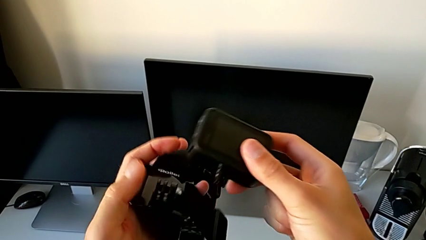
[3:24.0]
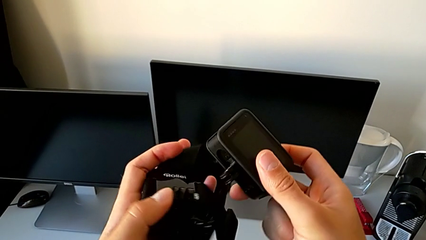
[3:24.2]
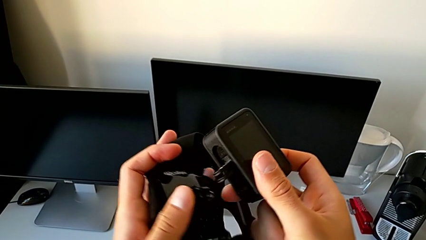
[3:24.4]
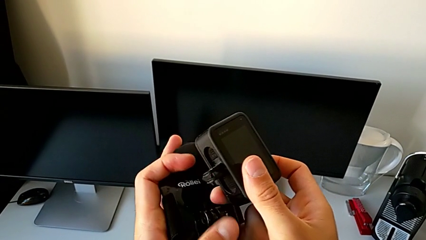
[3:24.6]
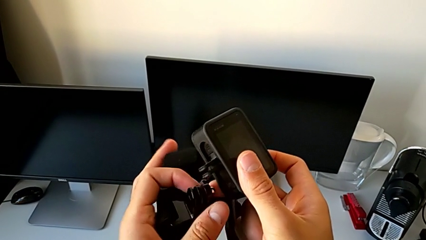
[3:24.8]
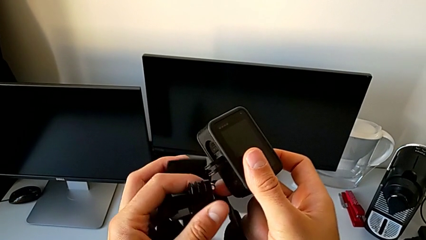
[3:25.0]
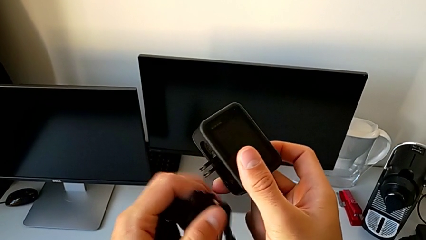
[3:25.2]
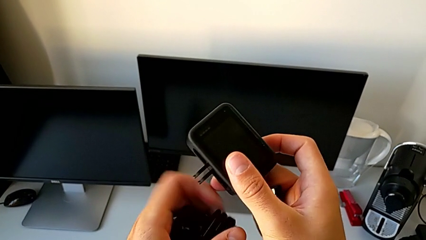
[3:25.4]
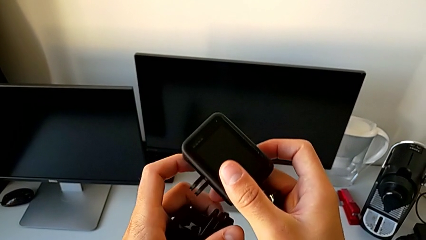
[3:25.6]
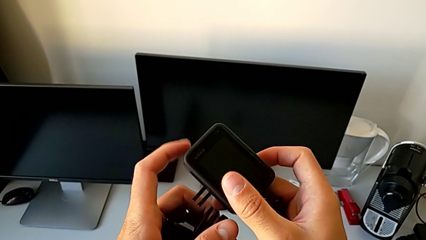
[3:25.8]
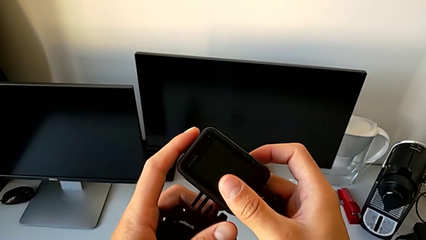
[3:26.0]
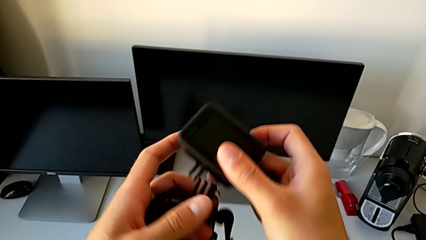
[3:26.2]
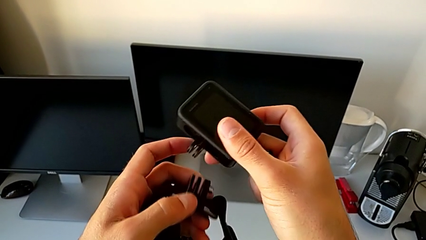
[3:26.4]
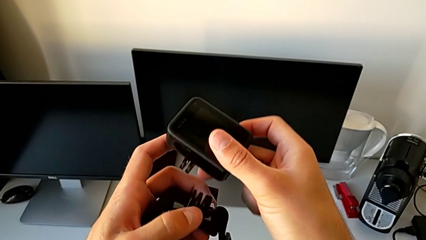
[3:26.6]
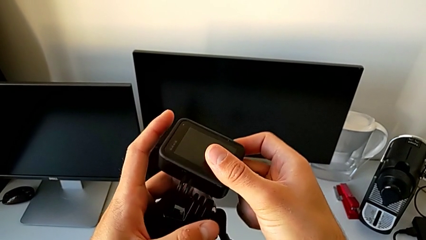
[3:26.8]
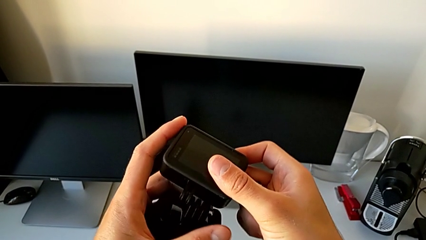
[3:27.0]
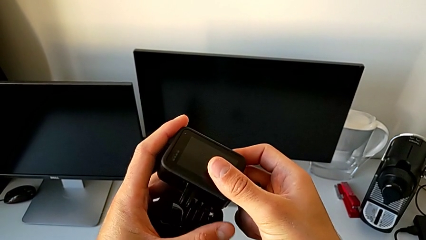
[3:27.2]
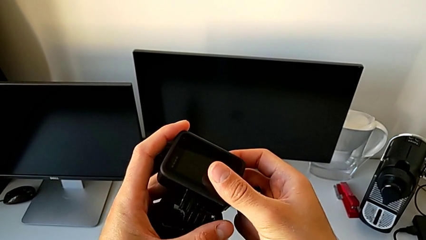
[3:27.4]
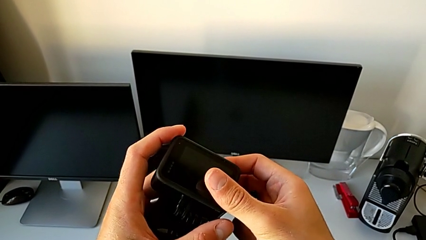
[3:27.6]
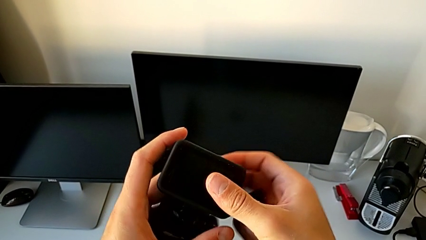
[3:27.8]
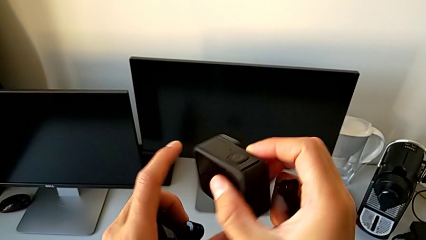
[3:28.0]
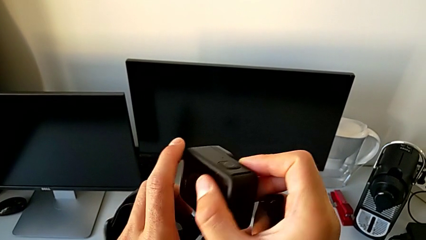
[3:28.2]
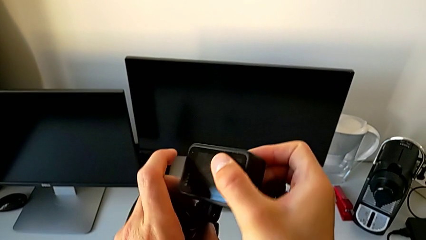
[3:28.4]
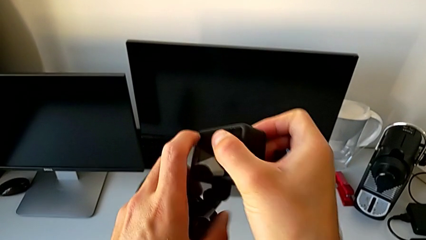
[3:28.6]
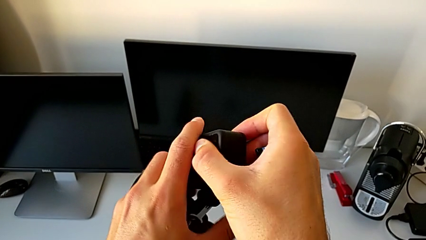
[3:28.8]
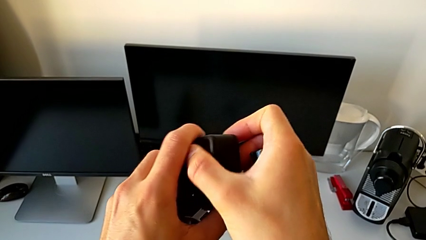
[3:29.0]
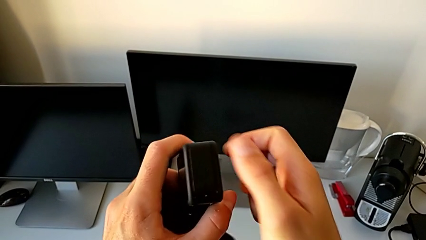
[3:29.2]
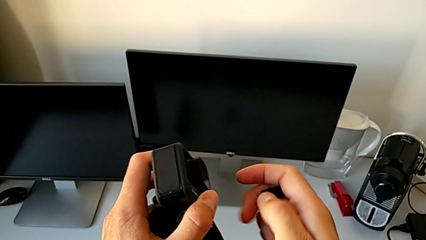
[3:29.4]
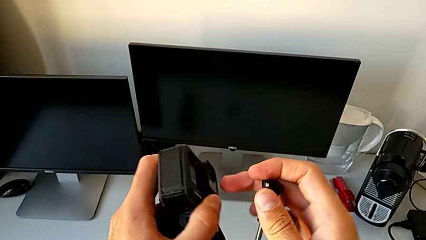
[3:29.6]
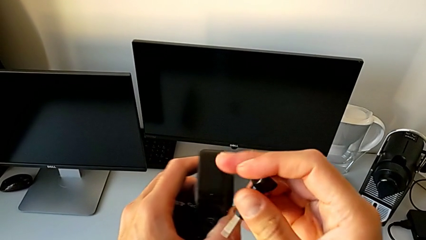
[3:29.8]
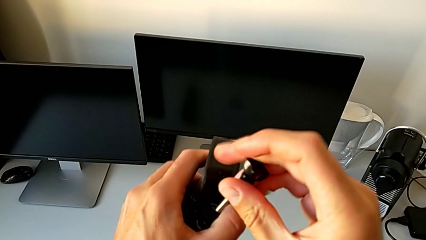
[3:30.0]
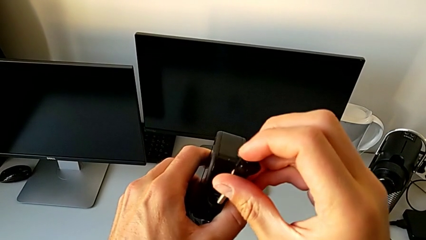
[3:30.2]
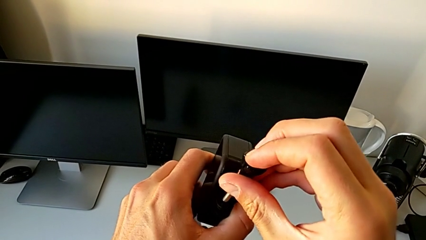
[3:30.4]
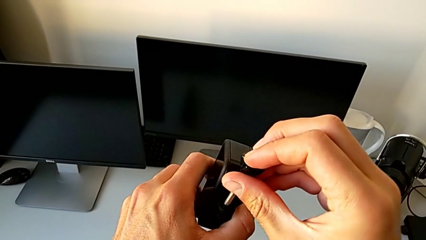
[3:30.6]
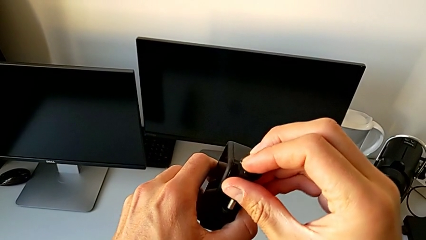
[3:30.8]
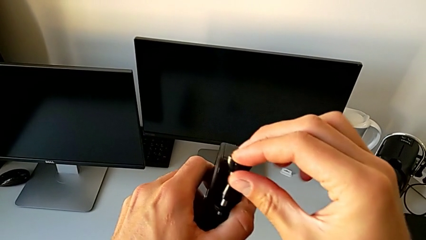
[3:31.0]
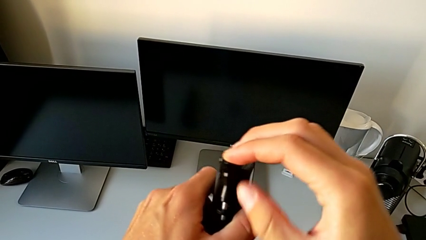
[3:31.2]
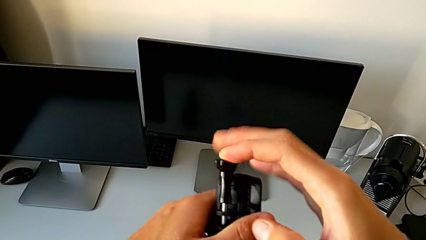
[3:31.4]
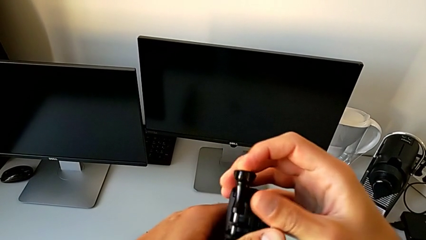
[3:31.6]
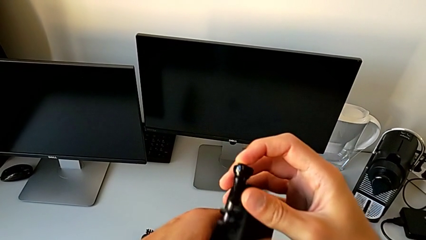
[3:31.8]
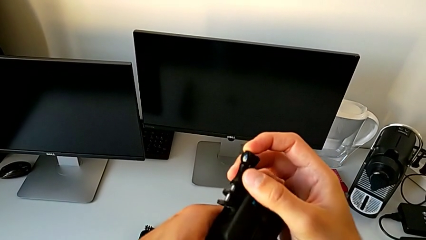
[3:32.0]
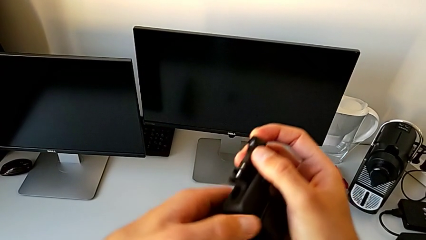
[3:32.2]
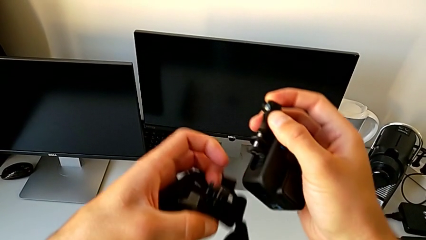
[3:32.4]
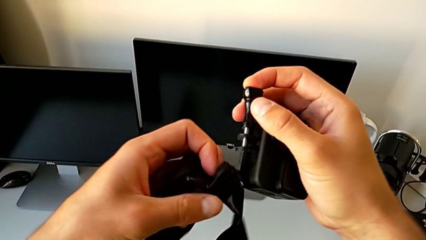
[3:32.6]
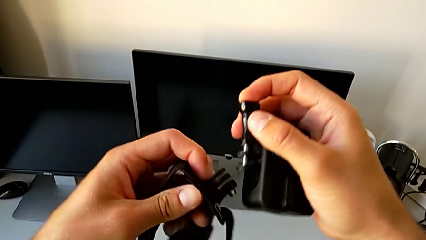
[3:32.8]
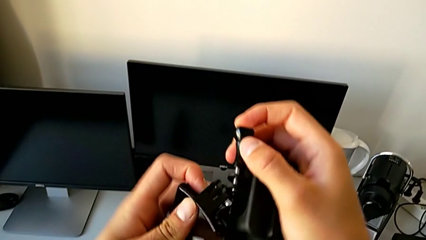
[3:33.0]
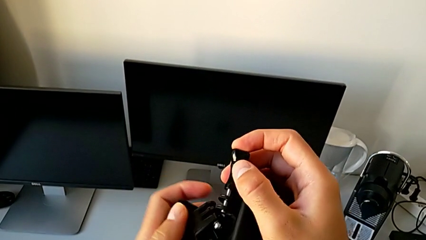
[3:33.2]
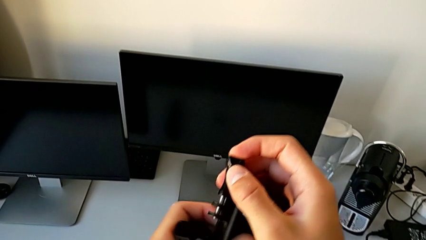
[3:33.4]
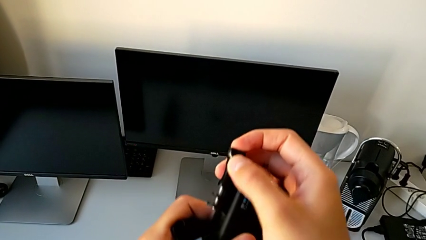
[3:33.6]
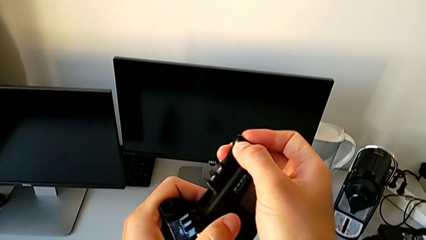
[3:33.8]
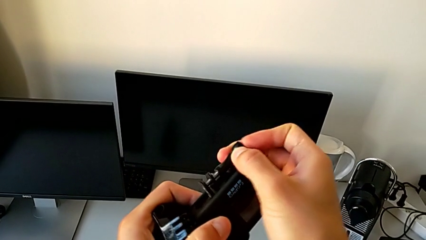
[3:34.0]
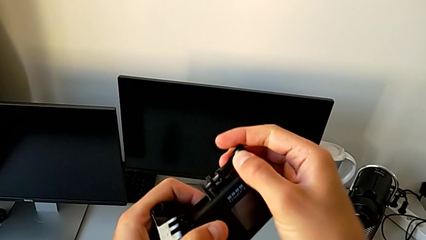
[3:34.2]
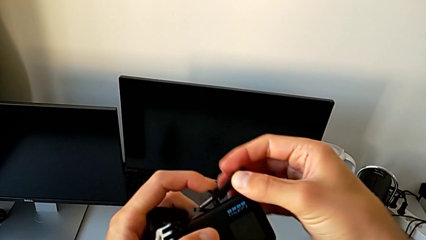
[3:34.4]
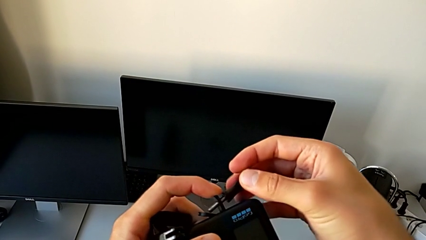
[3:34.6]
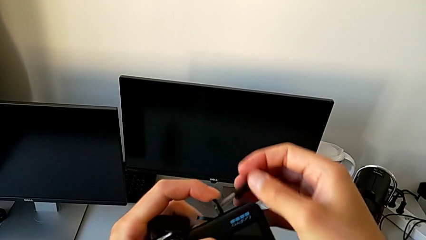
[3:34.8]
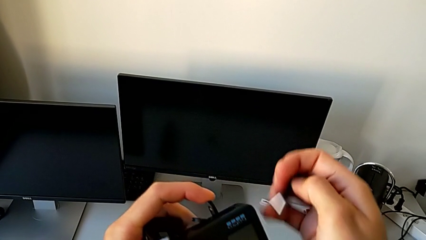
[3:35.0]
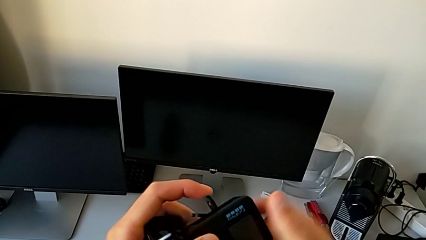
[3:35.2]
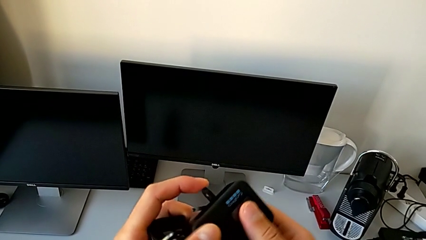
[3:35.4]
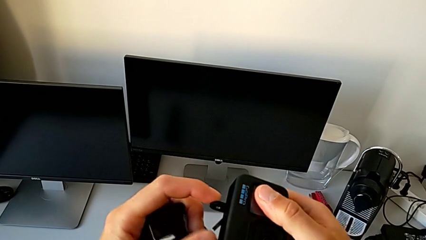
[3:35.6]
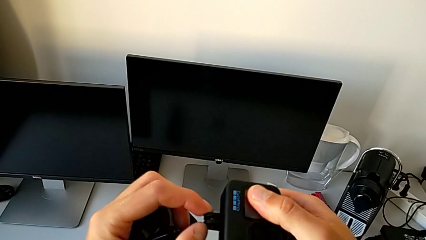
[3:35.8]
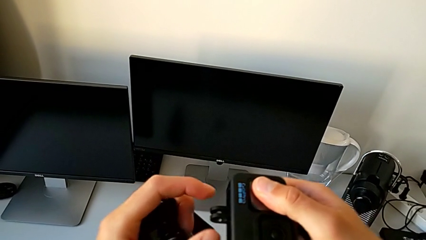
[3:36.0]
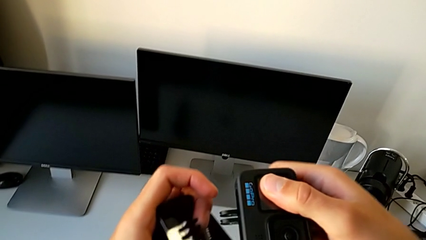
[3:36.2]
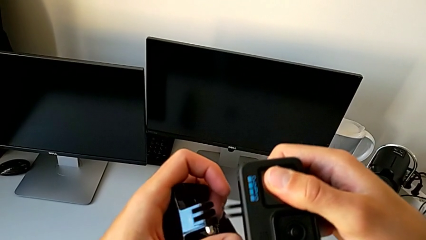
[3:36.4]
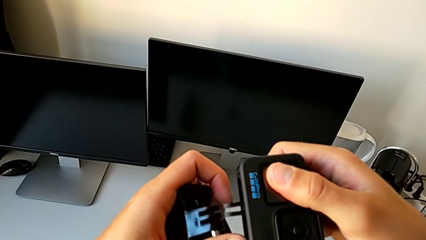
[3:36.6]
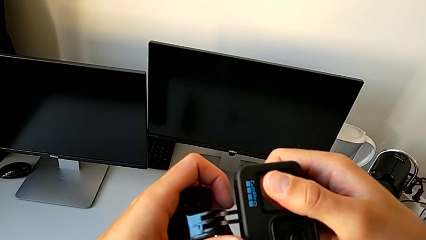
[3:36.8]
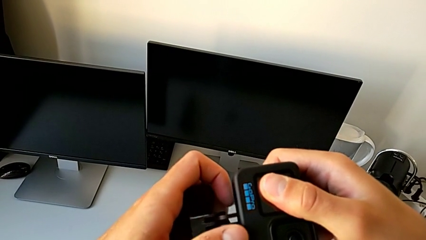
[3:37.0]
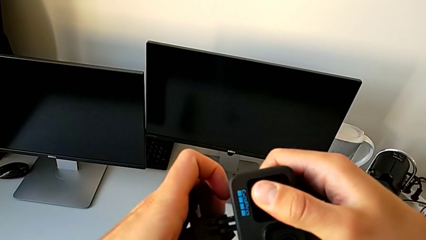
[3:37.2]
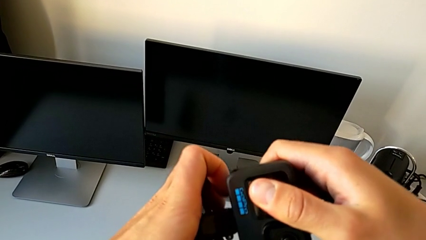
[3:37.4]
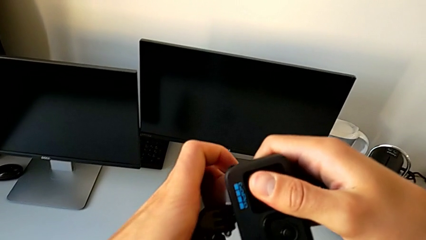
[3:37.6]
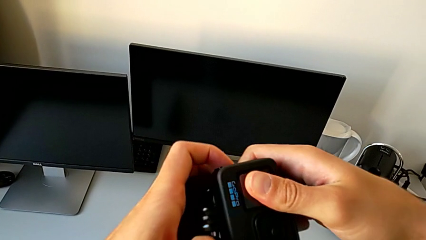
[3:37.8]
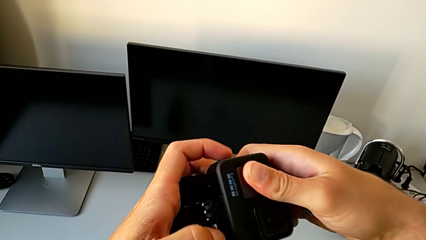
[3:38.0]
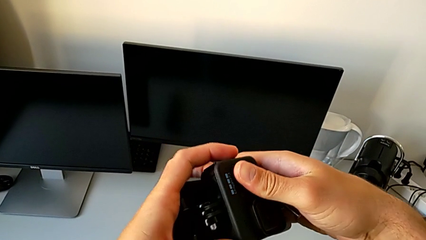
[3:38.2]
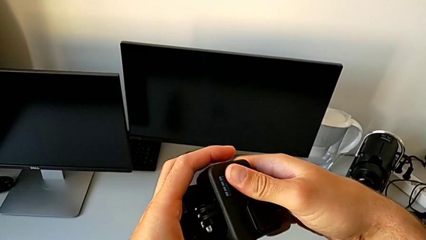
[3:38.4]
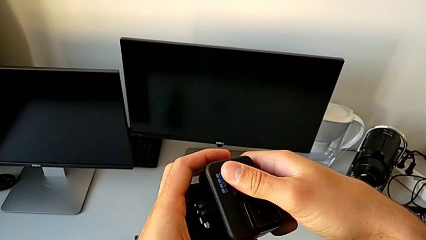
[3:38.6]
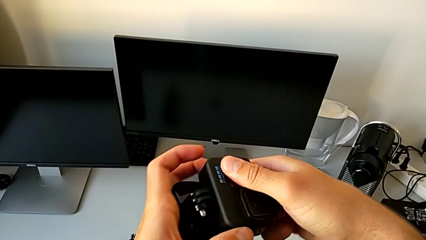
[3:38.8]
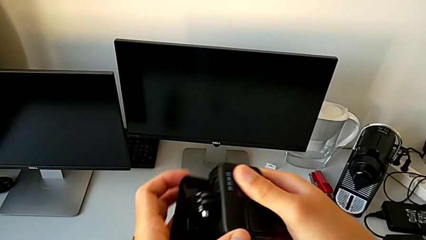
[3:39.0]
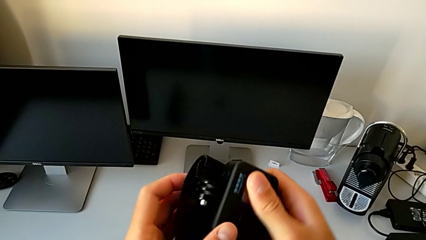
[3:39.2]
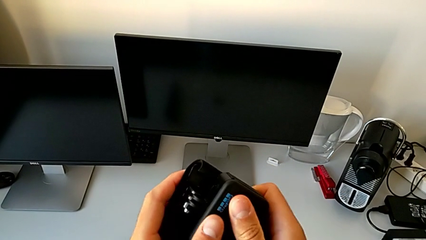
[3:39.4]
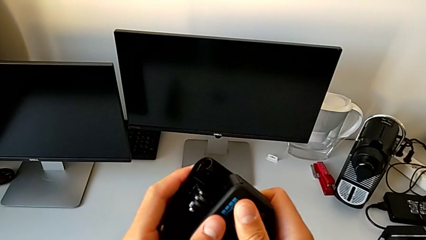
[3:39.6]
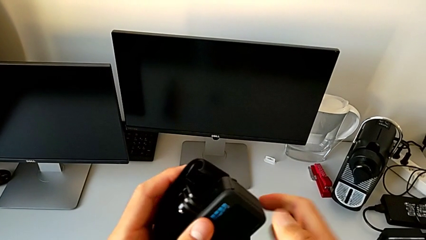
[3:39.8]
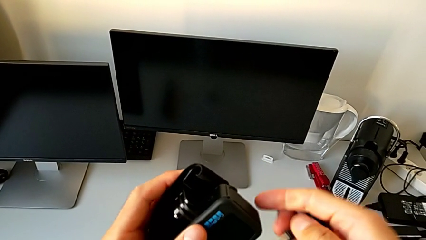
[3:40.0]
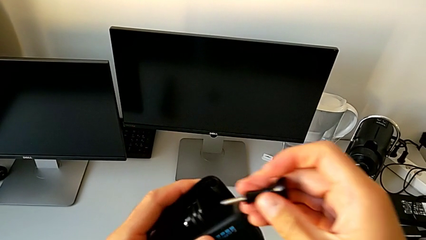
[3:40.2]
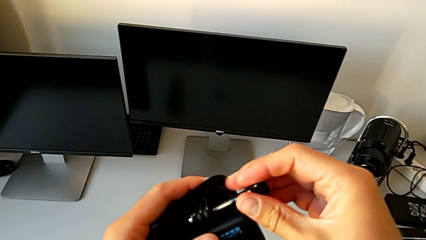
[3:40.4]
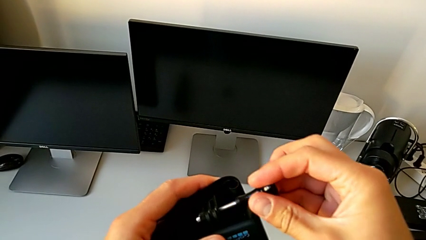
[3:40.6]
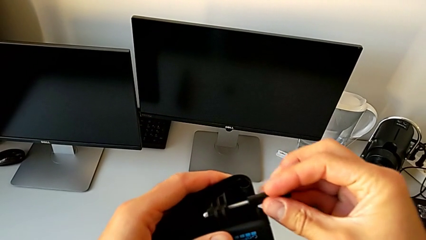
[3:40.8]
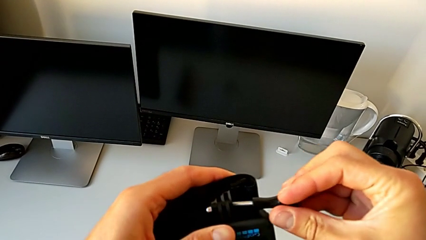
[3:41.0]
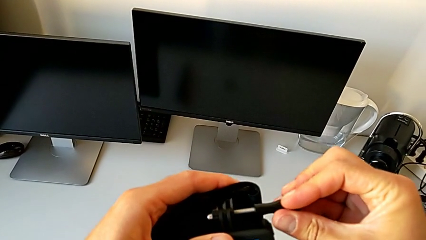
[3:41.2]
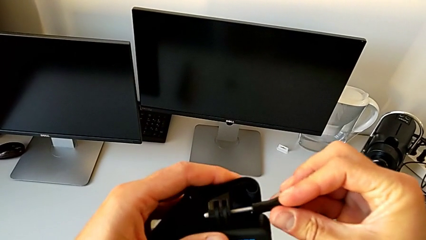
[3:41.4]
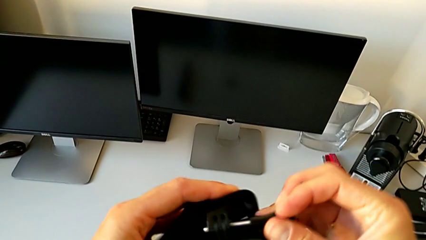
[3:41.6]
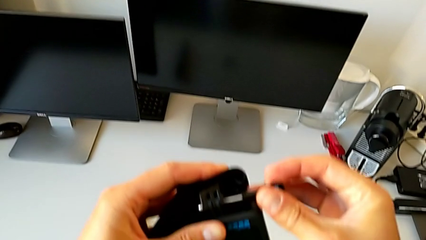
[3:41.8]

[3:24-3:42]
The camera wearer is assembling the GoPro onto the strap. They assemble the GoPro, wrongly insert the screw, assemble the GoPro and insert the screw.
